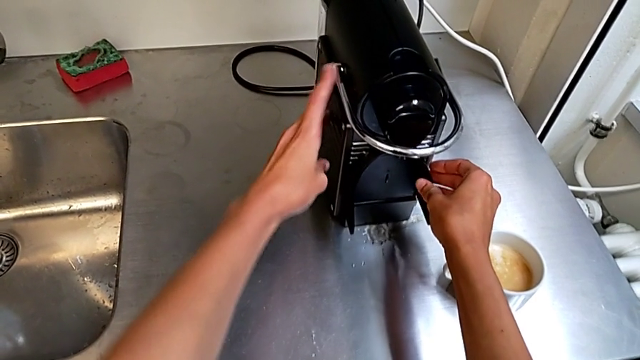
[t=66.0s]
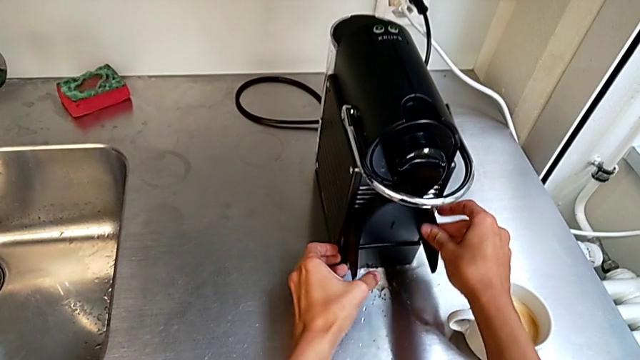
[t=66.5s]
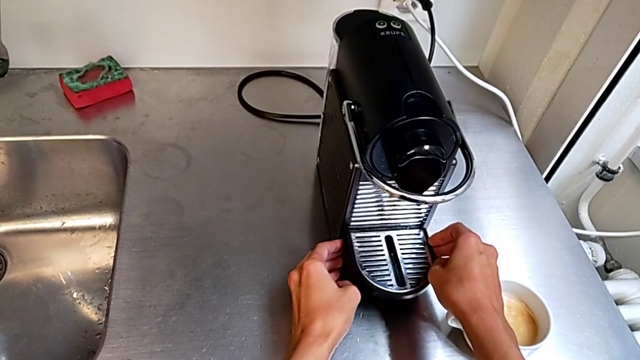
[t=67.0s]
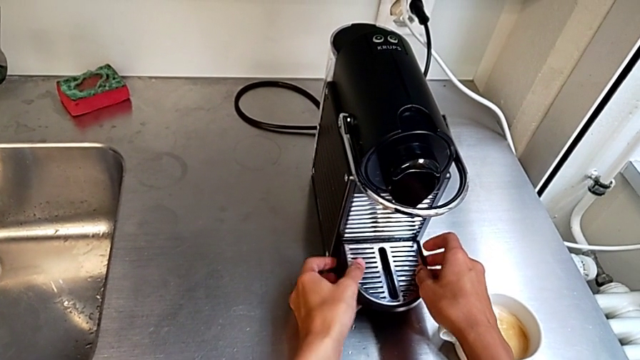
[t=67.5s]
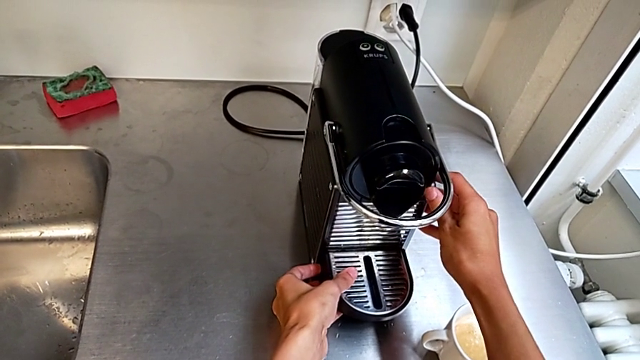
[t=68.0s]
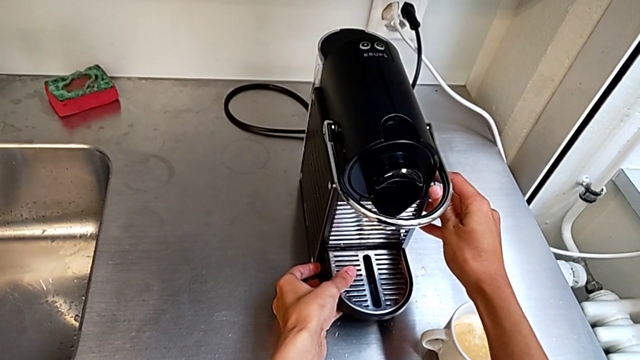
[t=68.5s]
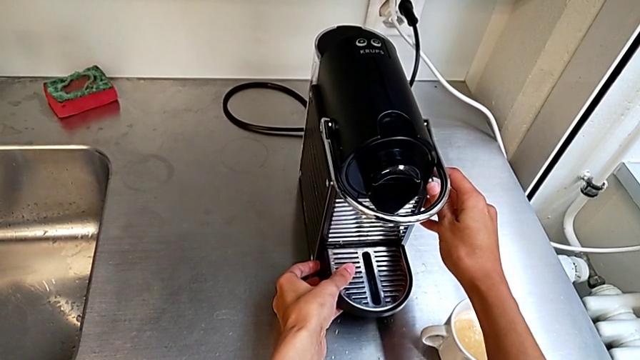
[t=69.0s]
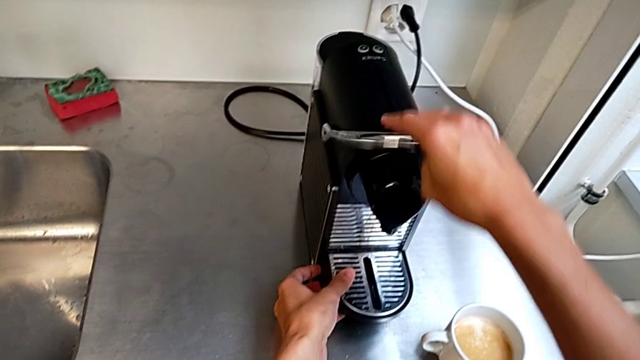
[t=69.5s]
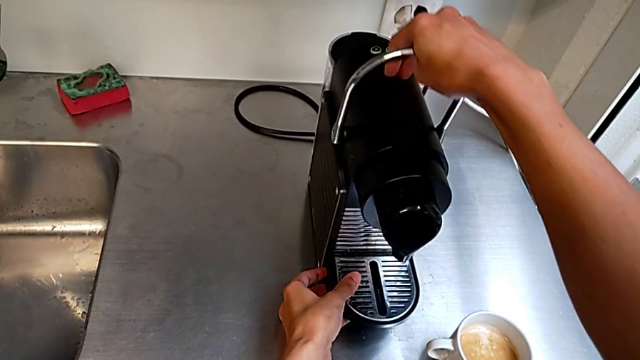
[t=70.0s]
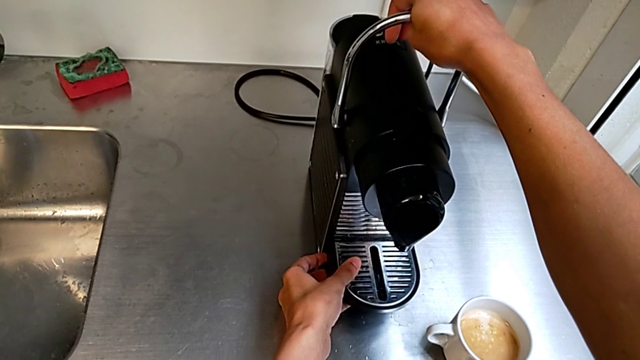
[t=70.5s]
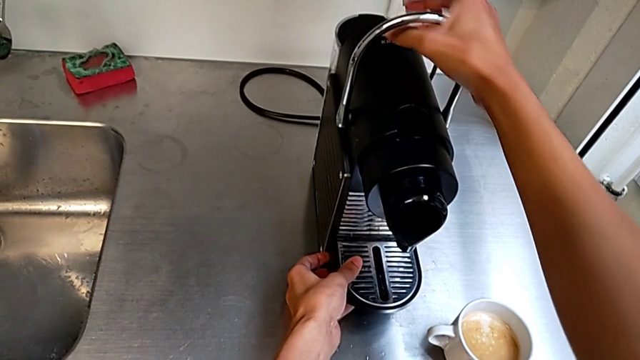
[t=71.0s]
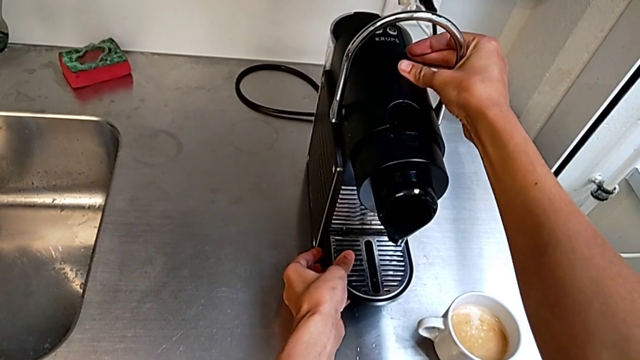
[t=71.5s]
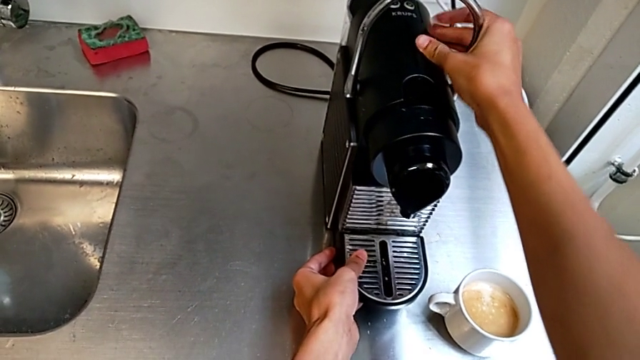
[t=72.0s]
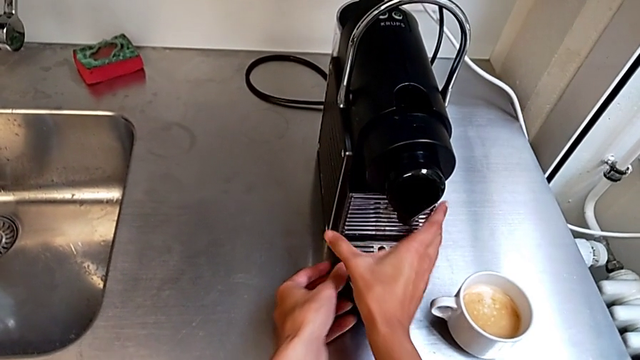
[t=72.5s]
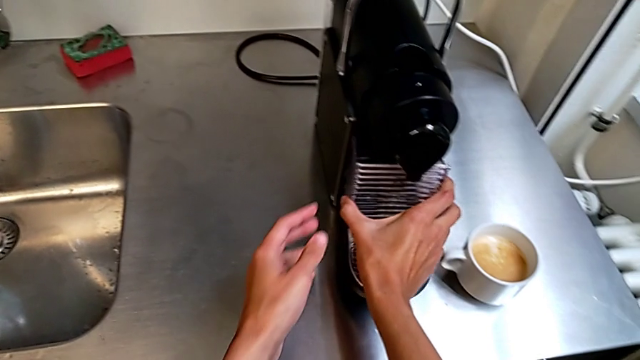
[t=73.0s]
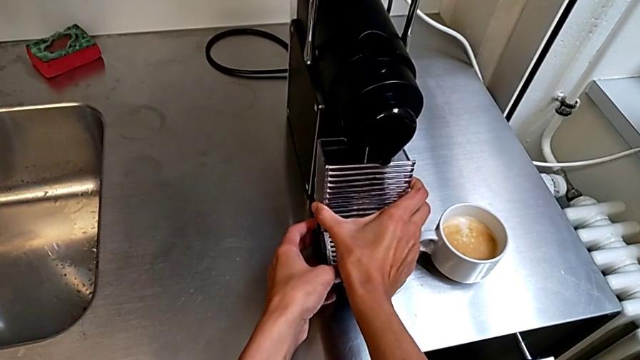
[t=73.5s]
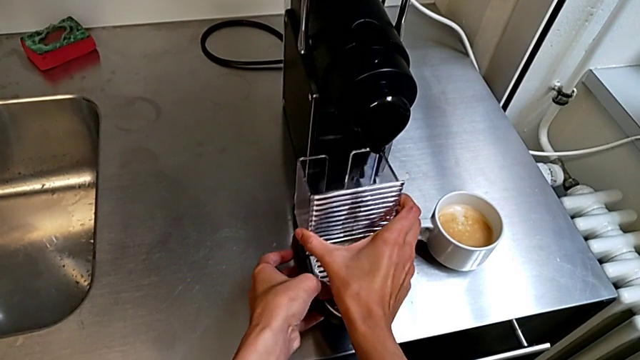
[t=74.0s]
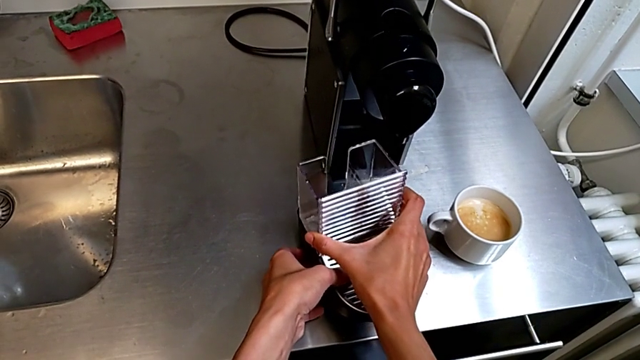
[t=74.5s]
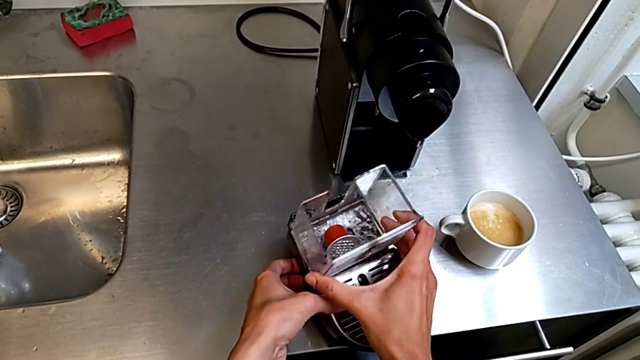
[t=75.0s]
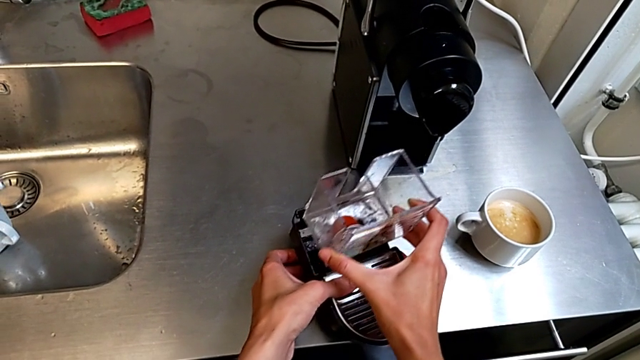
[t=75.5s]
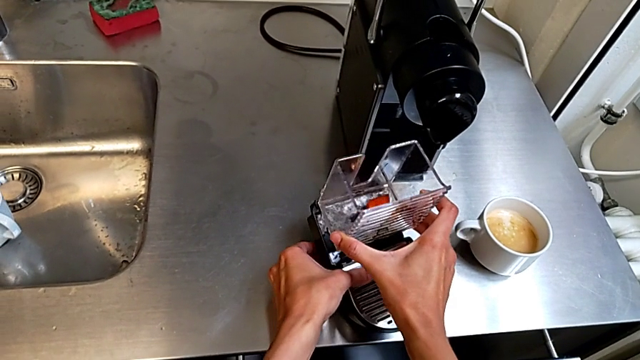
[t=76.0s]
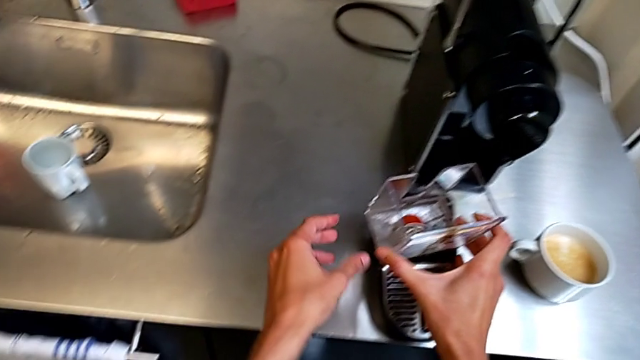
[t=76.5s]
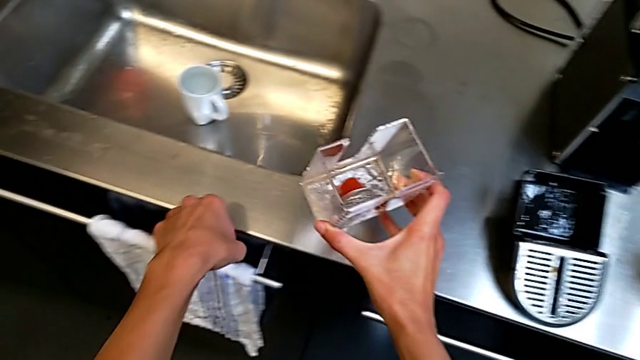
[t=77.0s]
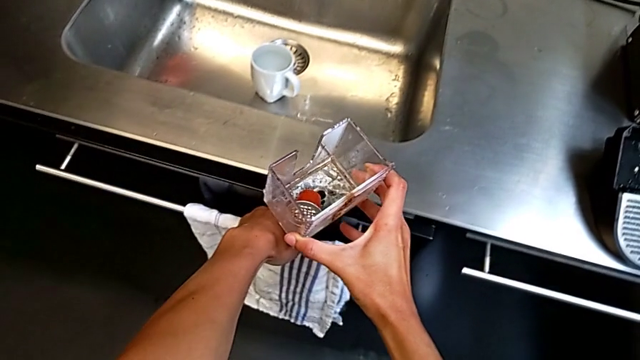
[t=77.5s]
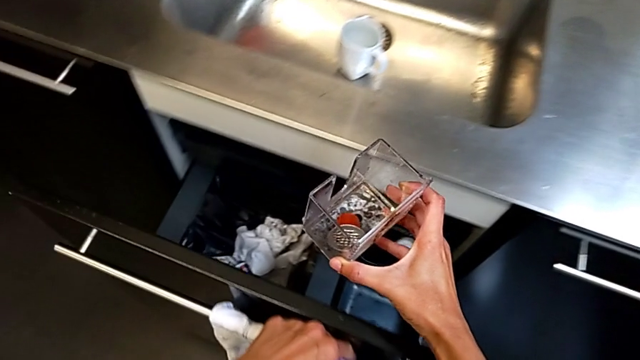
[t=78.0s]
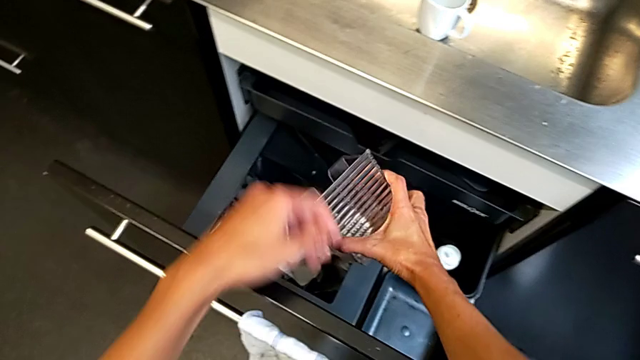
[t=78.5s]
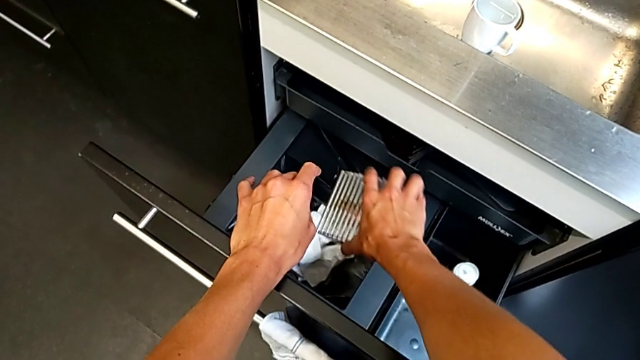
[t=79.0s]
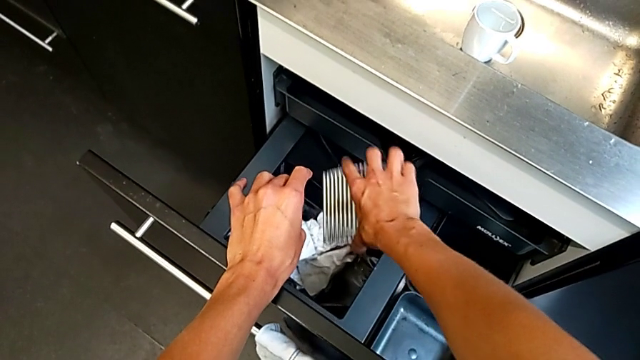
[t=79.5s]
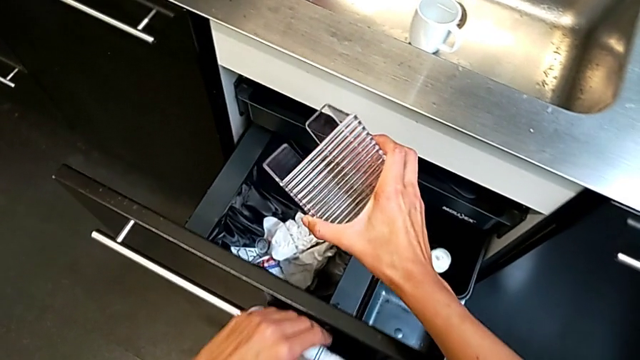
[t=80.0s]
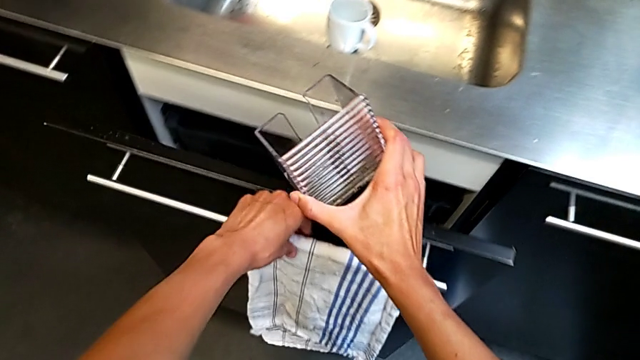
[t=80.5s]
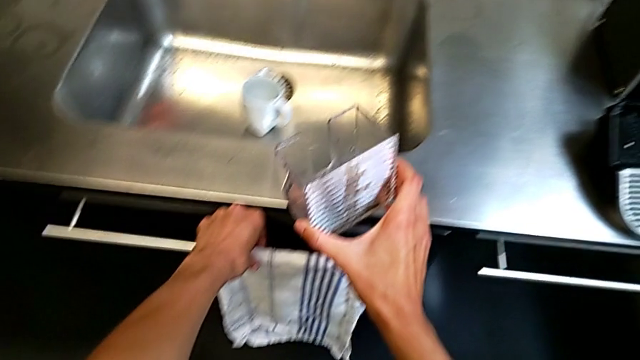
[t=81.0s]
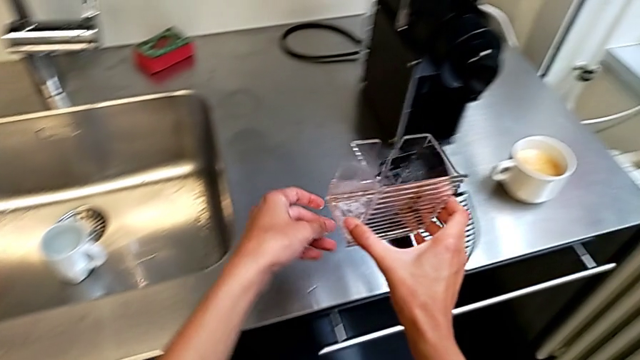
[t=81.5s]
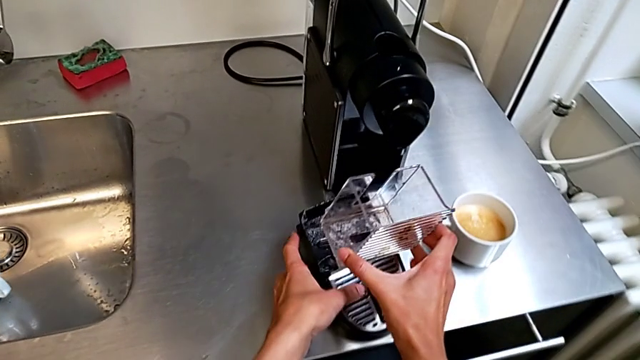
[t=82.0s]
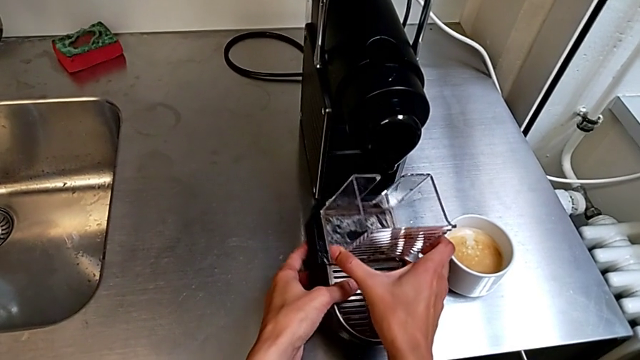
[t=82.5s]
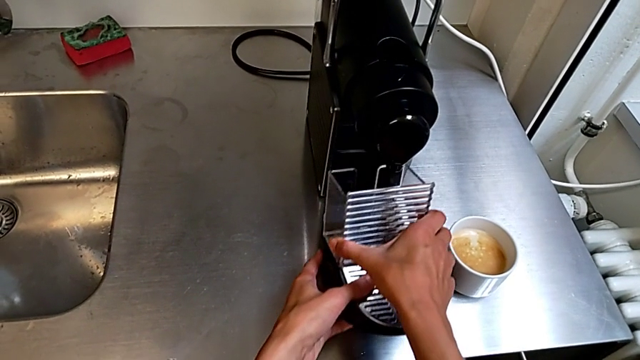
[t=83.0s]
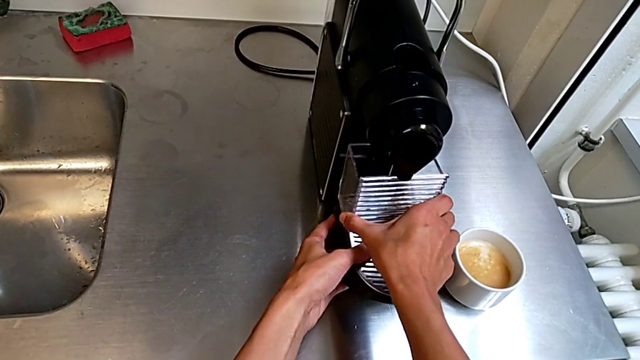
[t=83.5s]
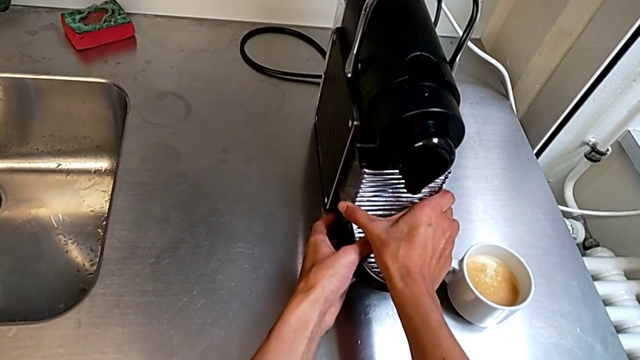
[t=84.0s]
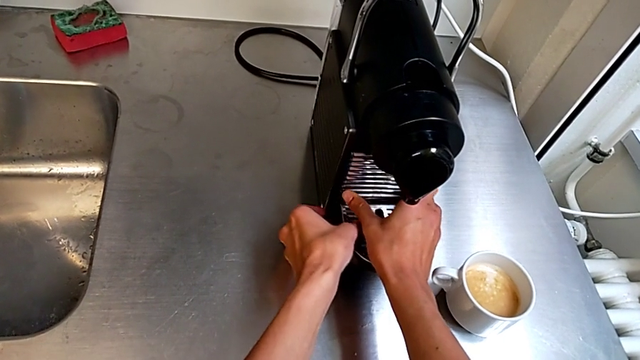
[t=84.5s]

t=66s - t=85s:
The camera wearer is emptying the capsule container into the garbage bin. They lift the tray, lift the lever, pull the drip tray, empty the transparent capsule container, assemble the drip tray and insert it.

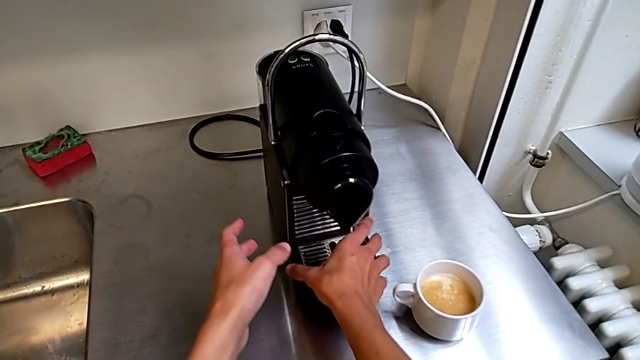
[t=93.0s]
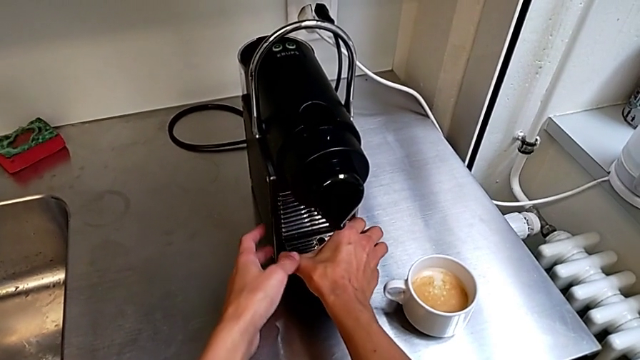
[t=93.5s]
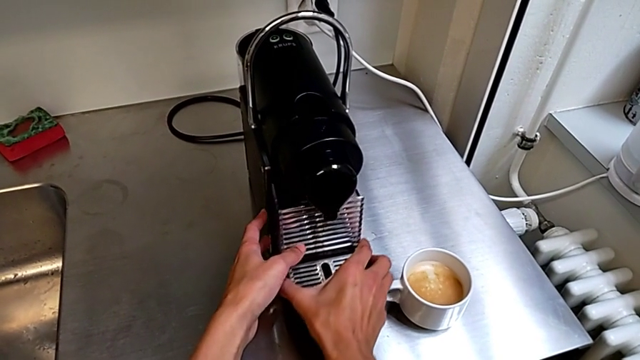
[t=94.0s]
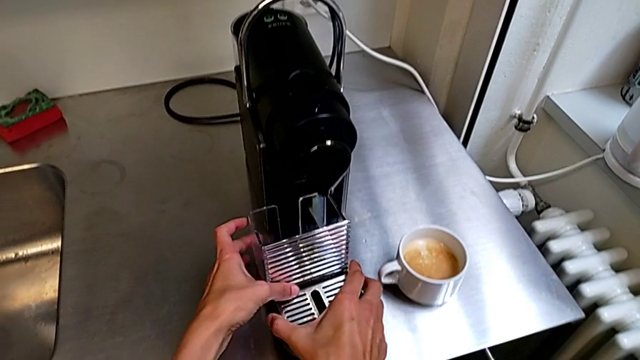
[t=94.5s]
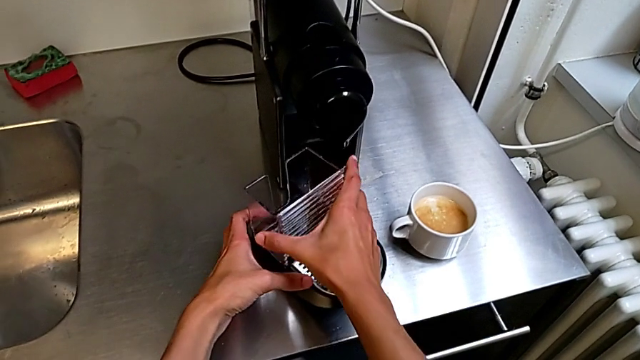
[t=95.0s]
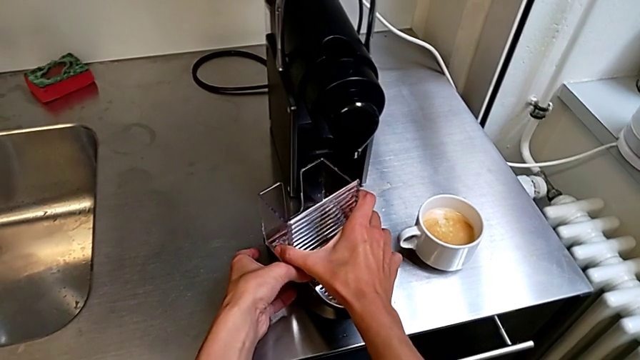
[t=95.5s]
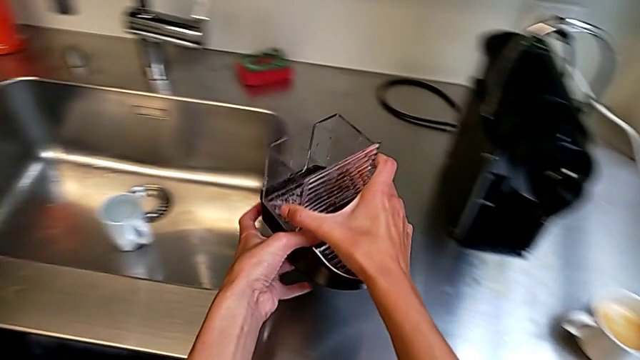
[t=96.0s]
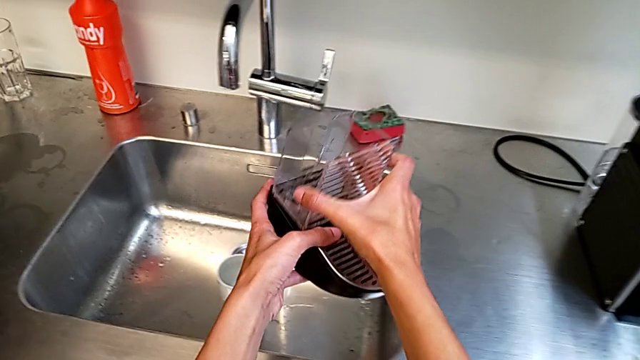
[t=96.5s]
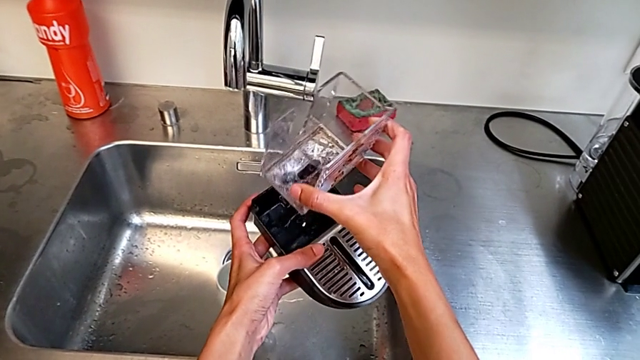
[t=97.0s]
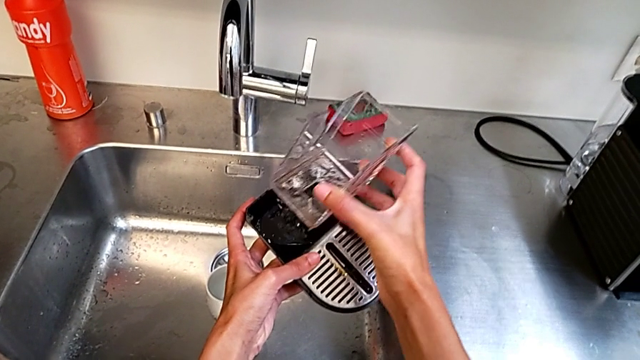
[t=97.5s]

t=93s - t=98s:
The camera wearer is emptying the drip tray into the sink. They grab the drip tray, pull it, lift it and disassemble it.
